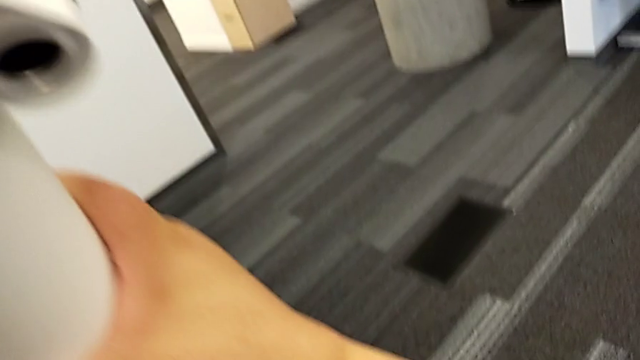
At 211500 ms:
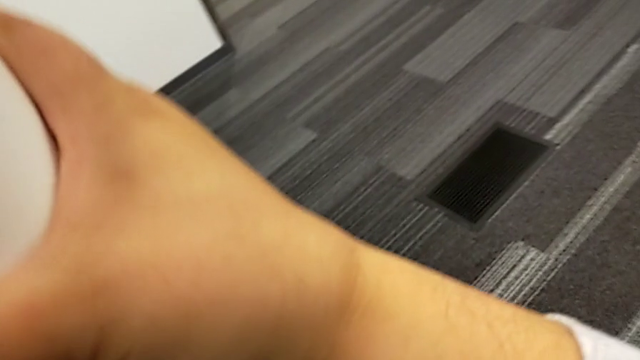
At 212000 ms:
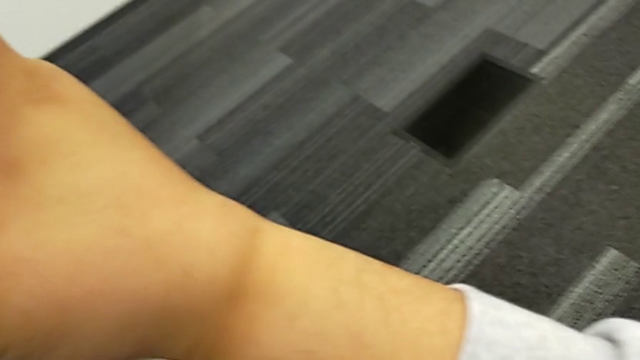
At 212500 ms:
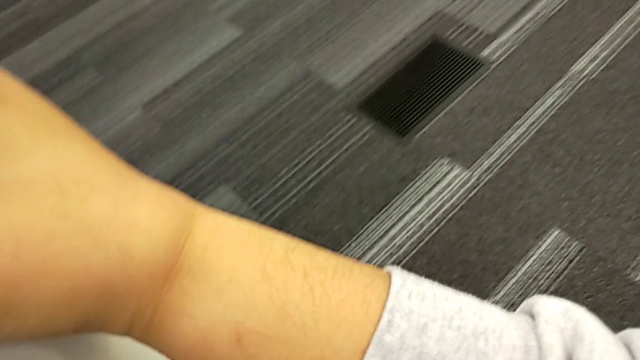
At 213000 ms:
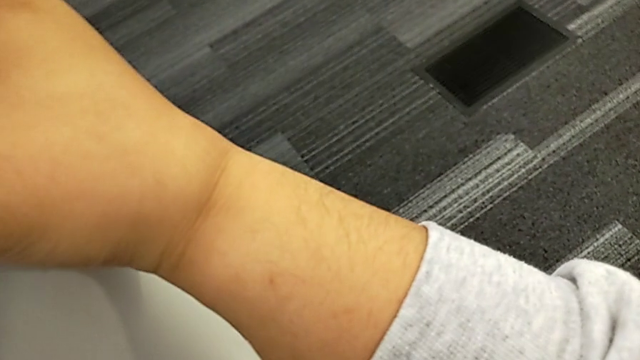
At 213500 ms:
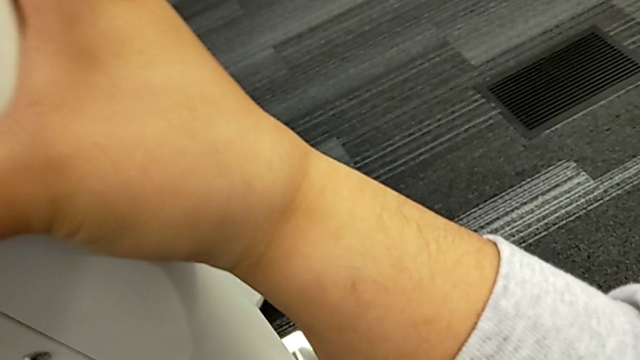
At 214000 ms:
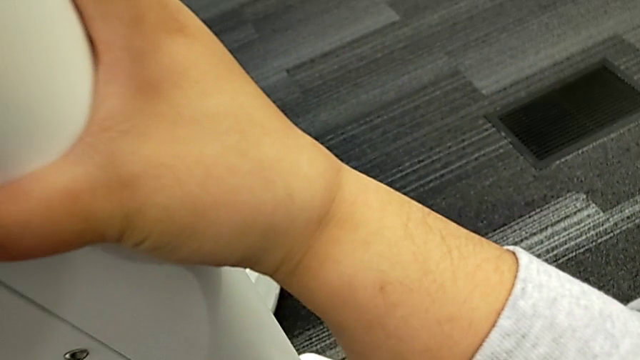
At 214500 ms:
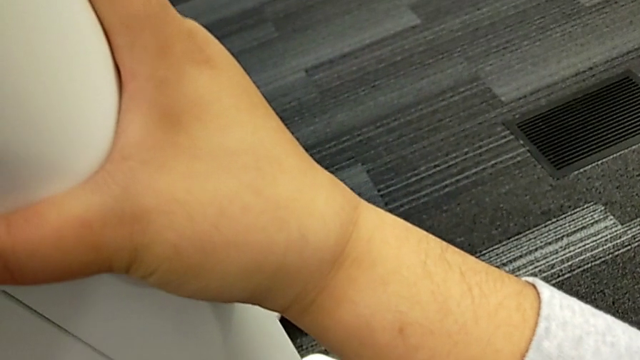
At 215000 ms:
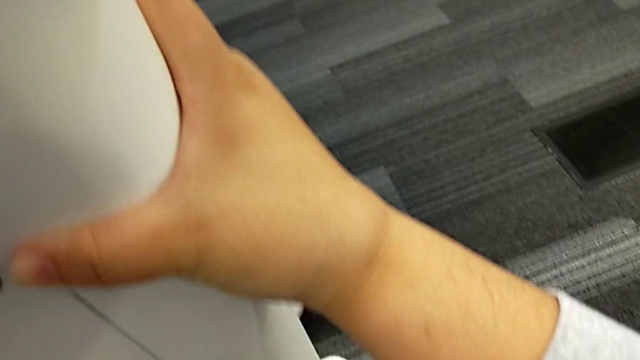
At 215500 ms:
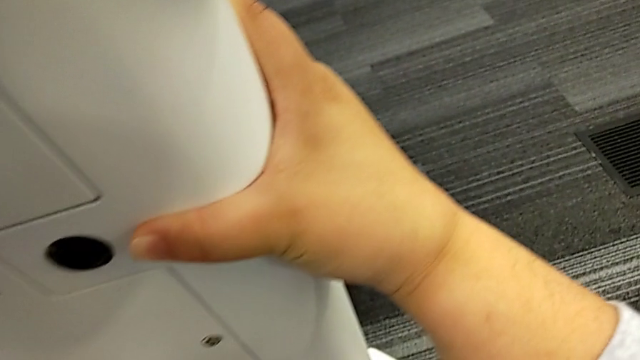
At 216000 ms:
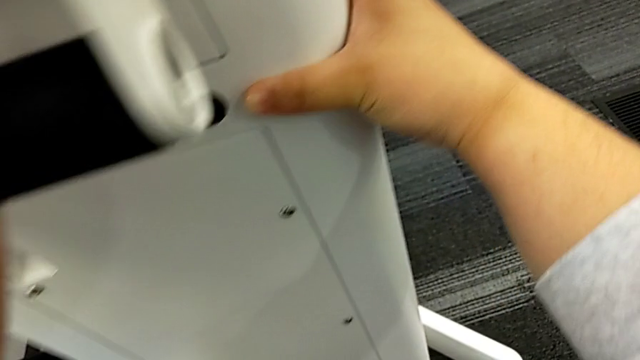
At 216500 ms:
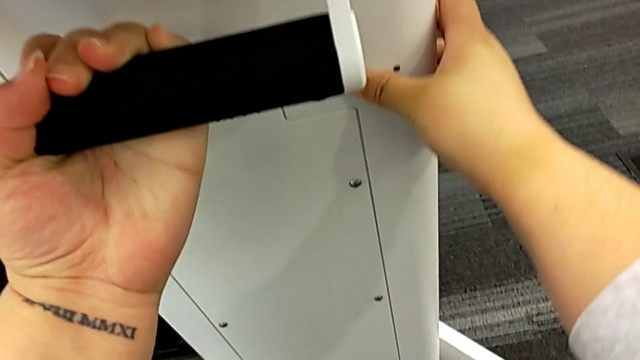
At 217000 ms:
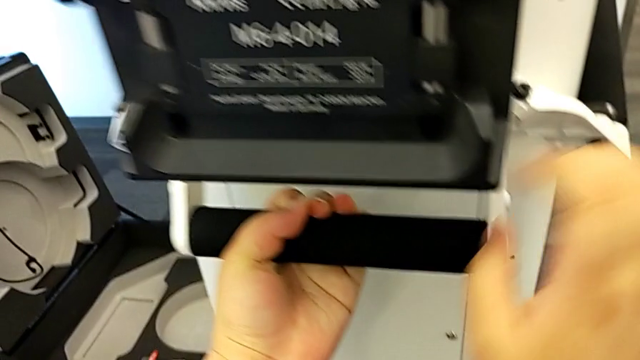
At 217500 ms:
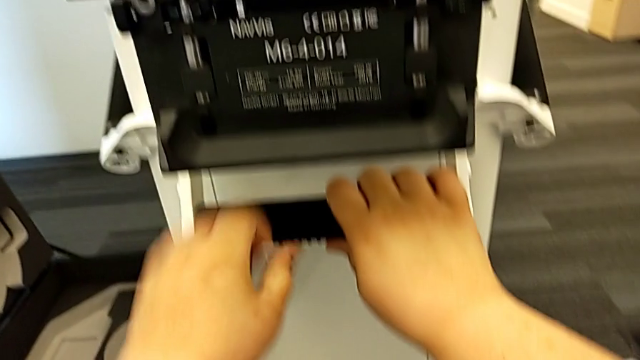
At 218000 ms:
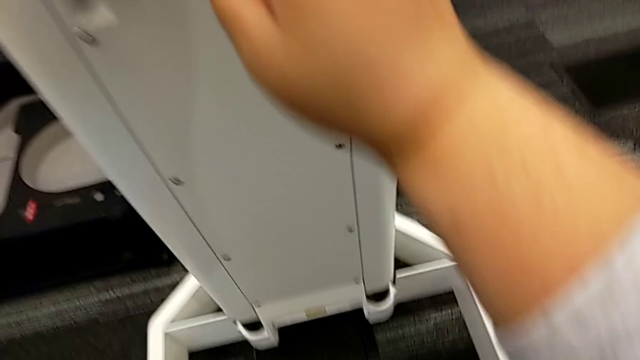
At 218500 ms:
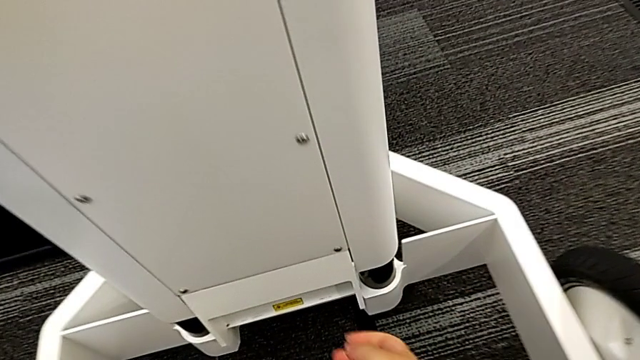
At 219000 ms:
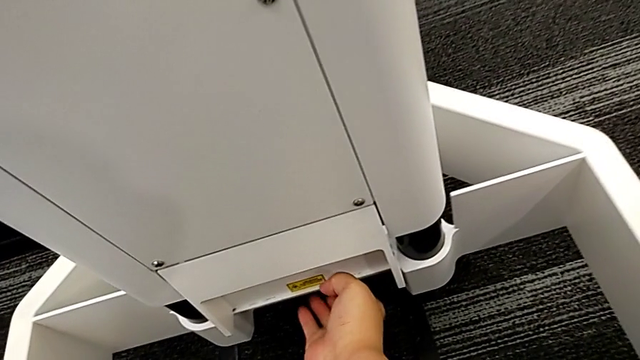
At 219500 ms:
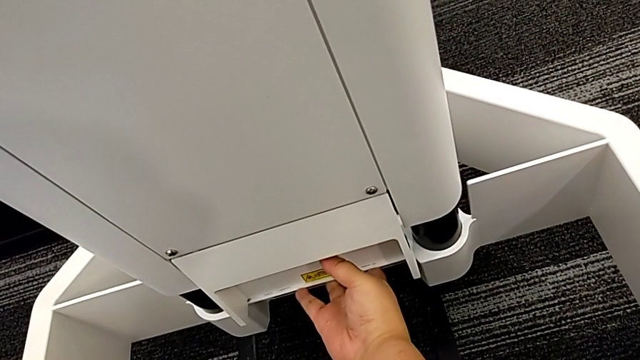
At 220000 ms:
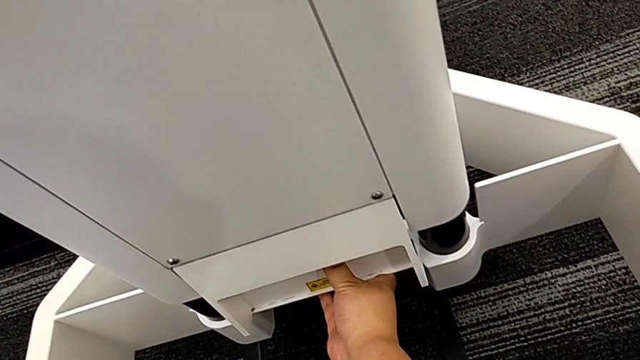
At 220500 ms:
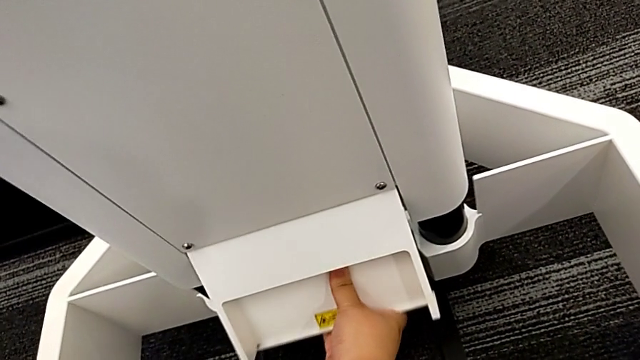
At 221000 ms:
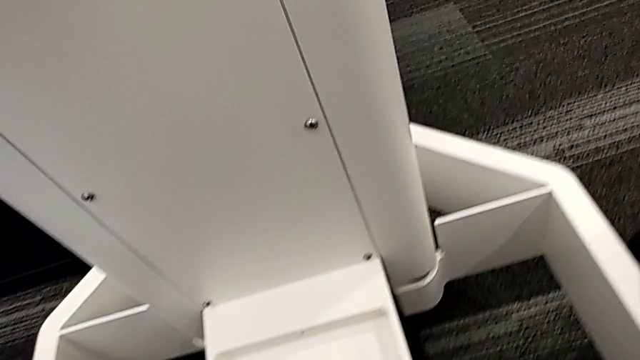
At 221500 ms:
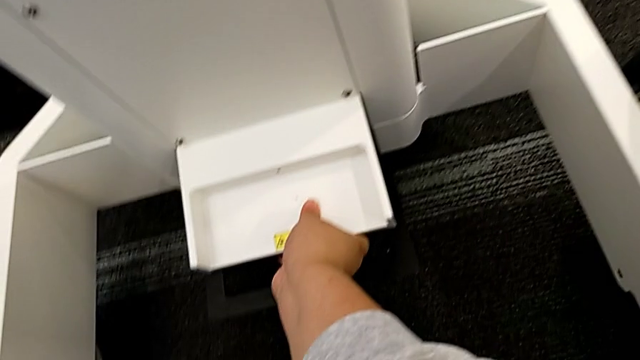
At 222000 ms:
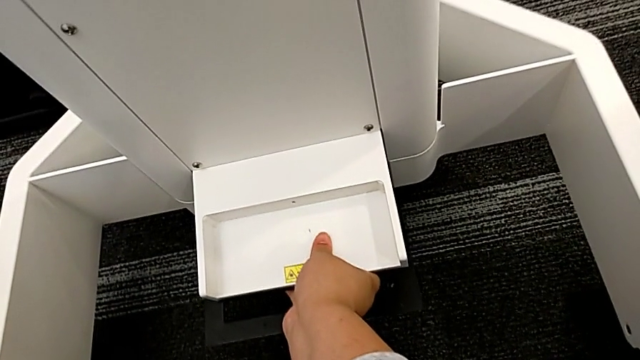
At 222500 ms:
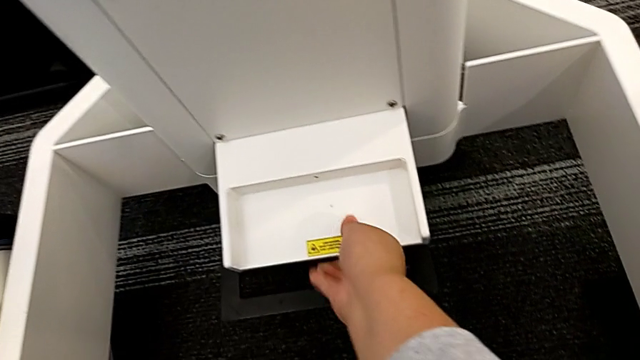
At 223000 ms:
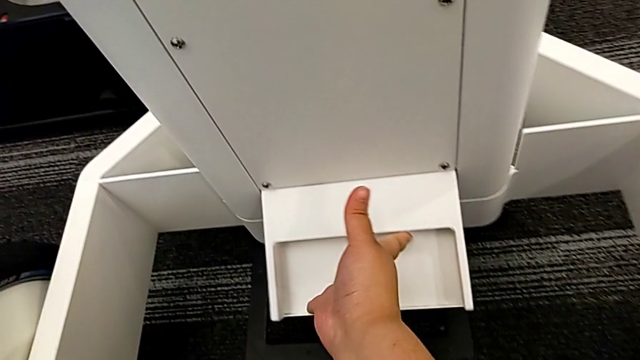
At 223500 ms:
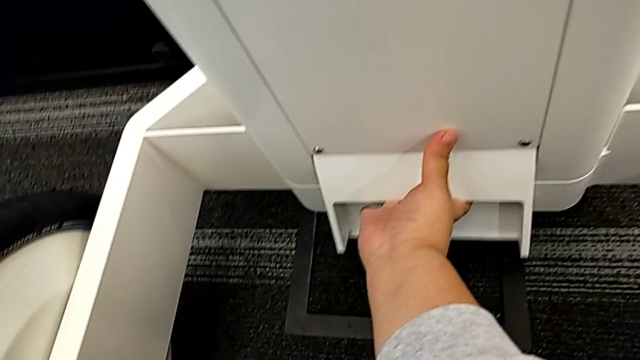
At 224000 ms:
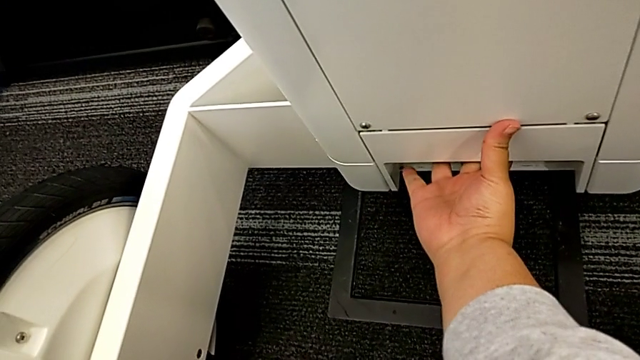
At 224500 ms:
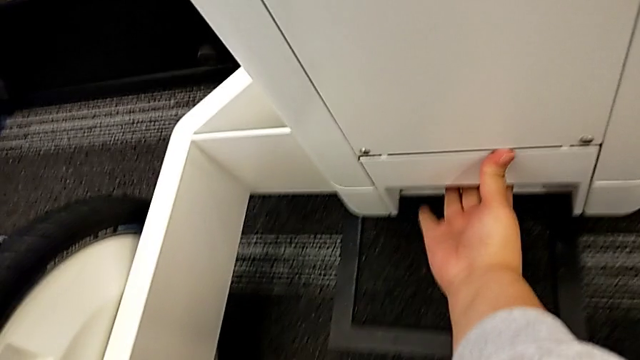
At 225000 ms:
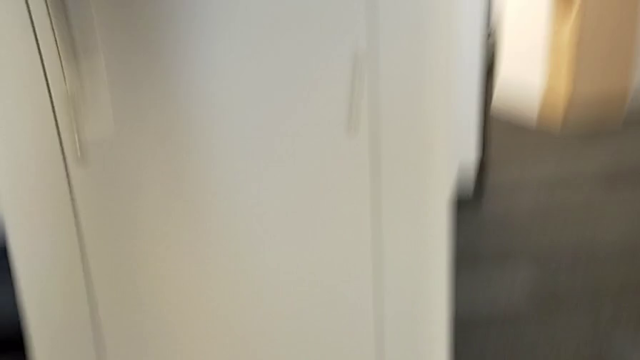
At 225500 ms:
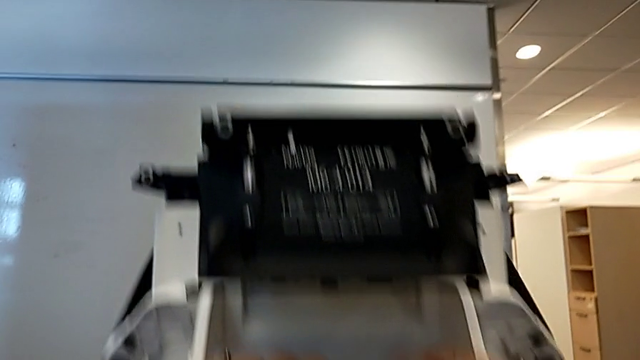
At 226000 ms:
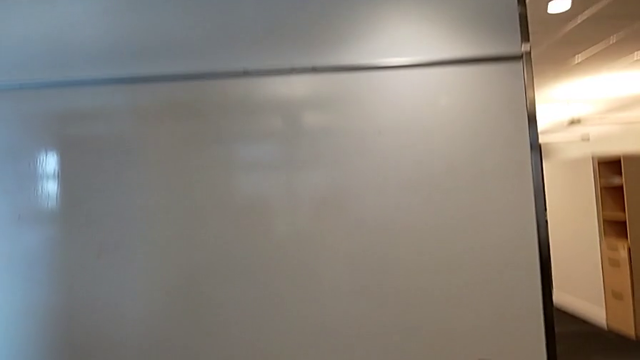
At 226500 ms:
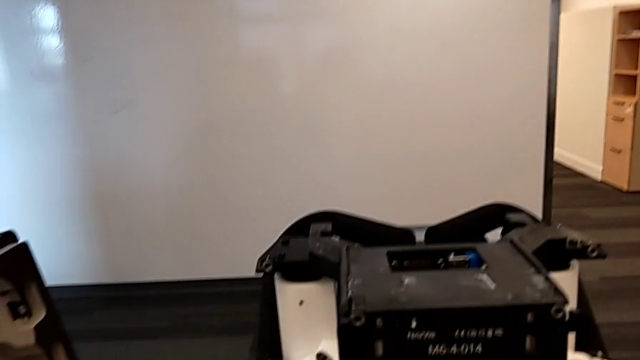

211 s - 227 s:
The camera wearer is attaching the body to the base. They assemble the M6 body, open the bottom M6 body lock and close it.

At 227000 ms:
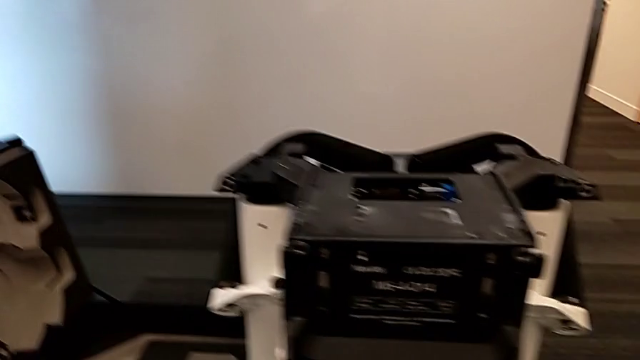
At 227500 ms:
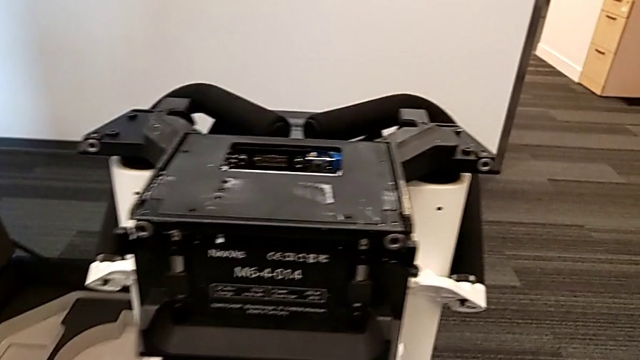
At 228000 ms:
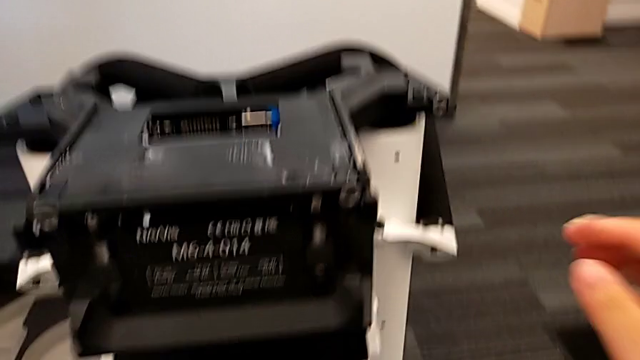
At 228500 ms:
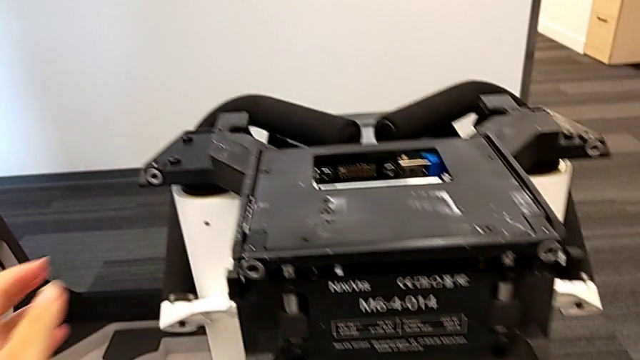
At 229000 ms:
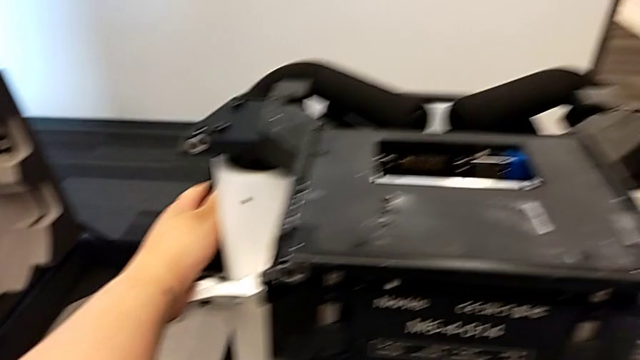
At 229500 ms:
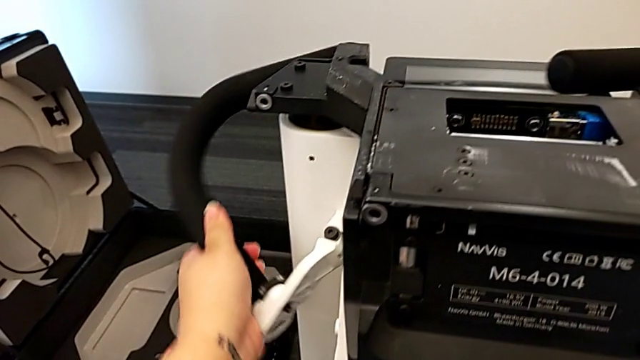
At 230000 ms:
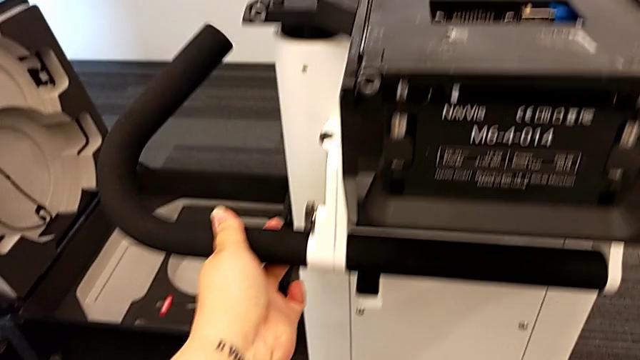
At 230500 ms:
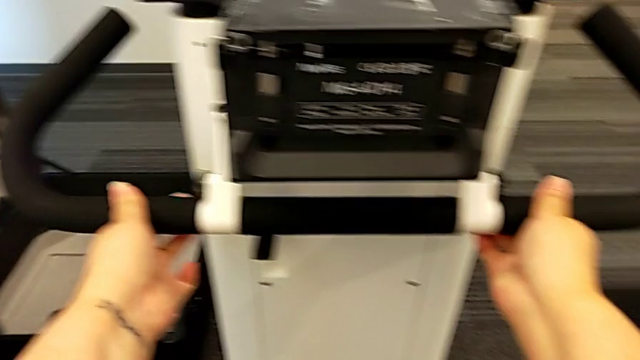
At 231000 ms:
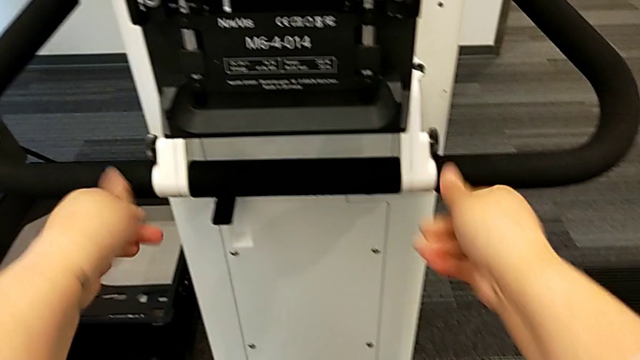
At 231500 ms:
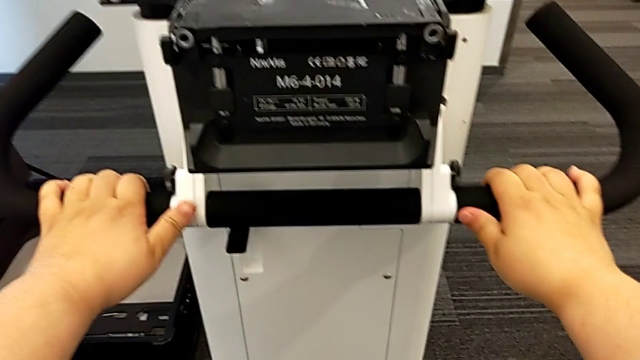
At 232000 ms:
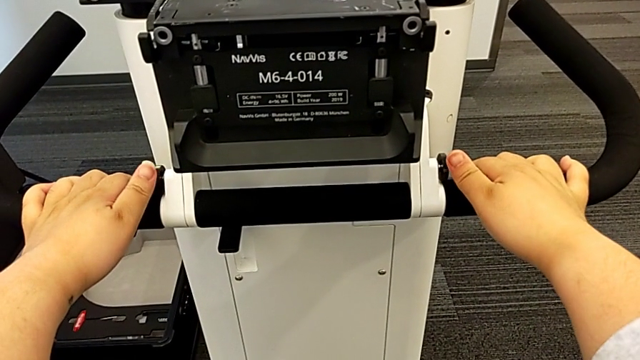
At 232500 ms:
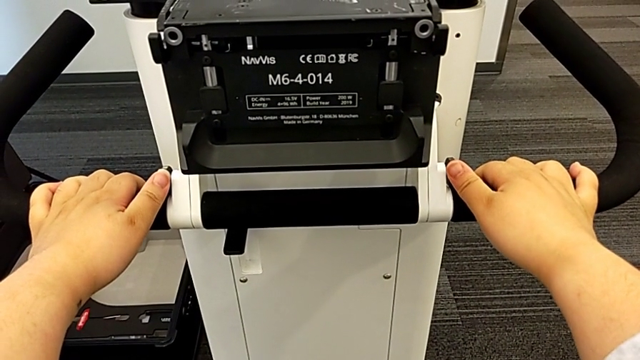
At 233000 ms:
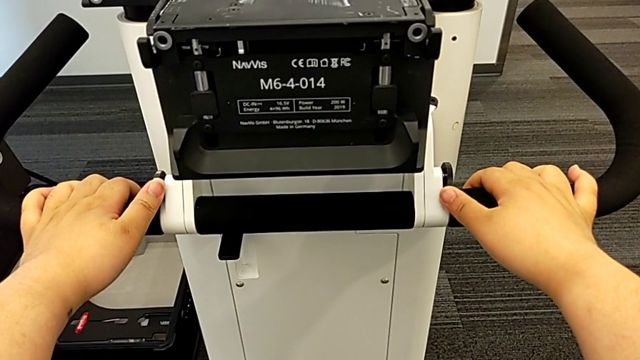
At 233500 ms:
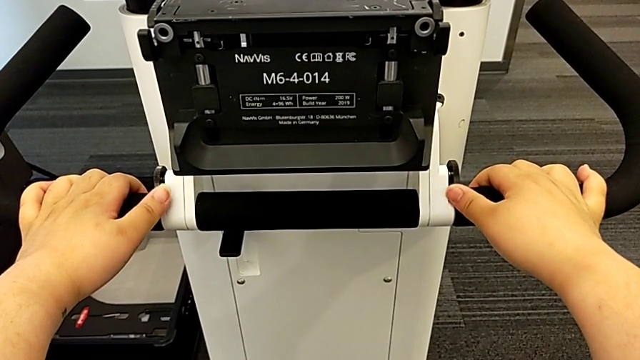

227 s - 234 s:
The camera wearer is pulling the handles. They open the handheld grip.
